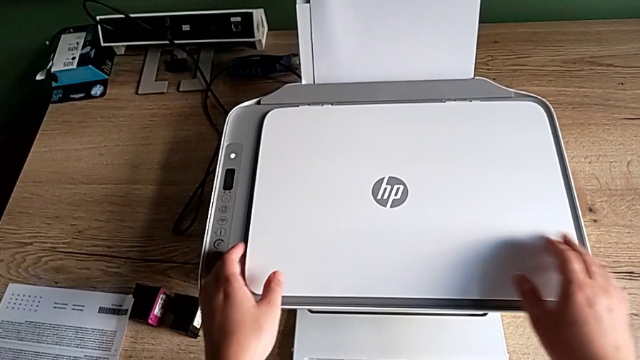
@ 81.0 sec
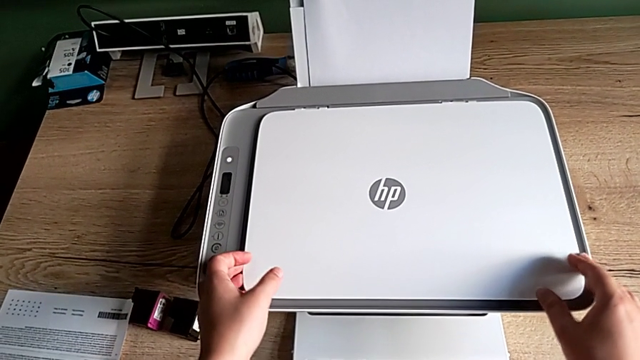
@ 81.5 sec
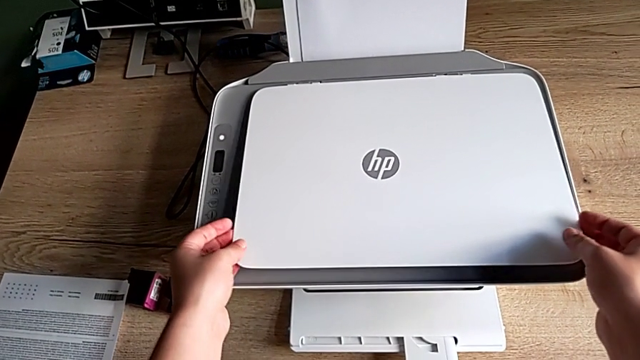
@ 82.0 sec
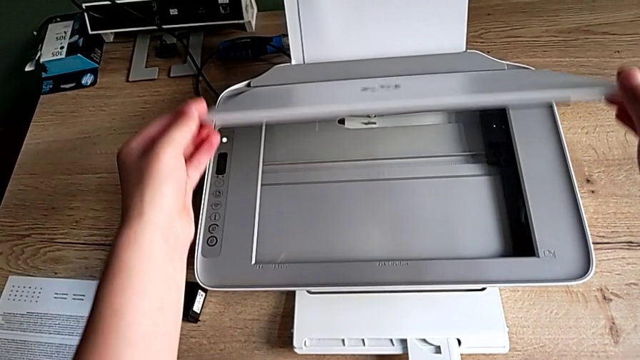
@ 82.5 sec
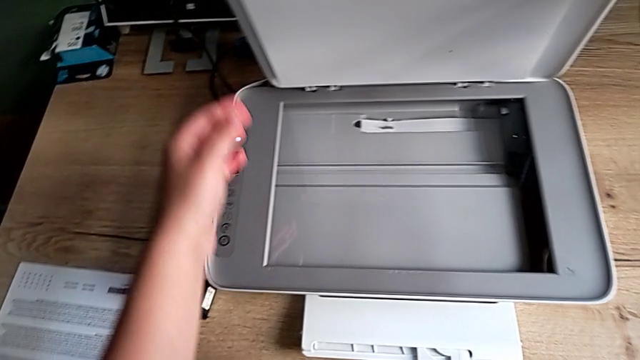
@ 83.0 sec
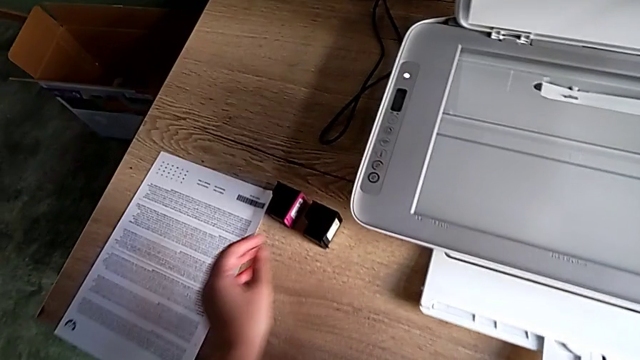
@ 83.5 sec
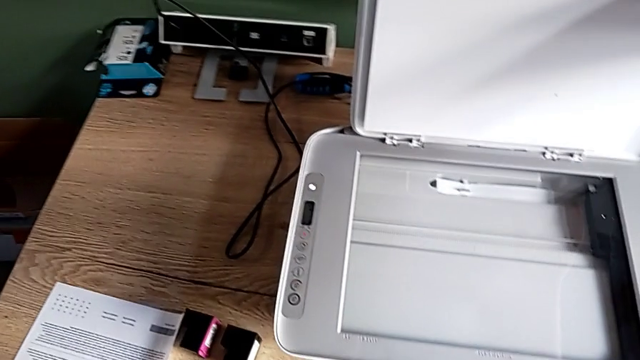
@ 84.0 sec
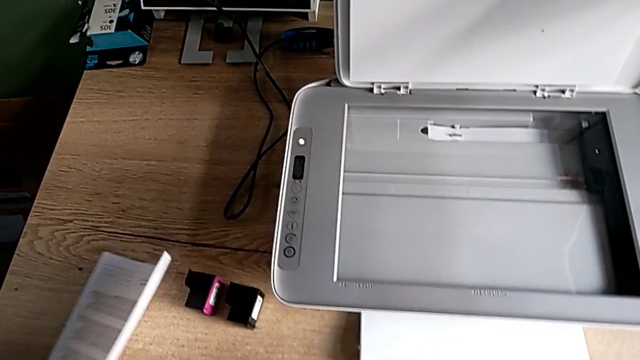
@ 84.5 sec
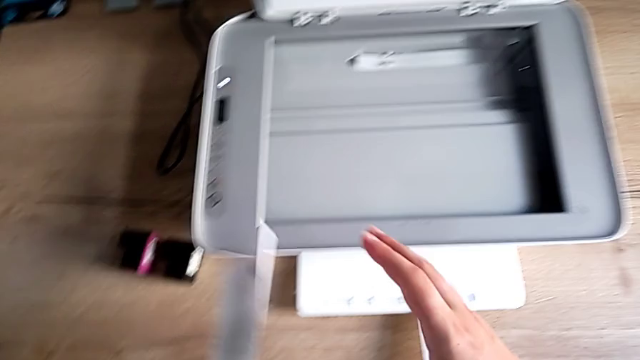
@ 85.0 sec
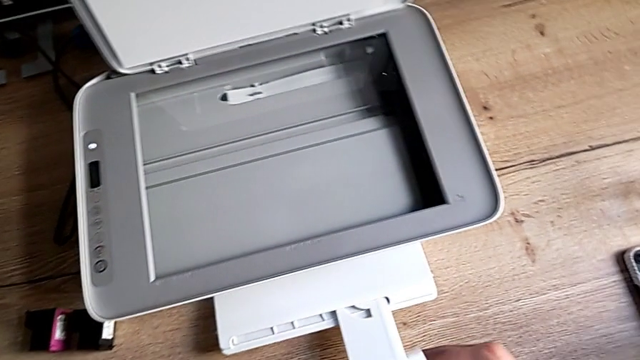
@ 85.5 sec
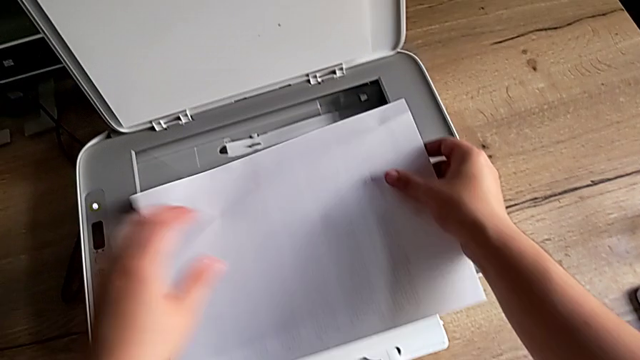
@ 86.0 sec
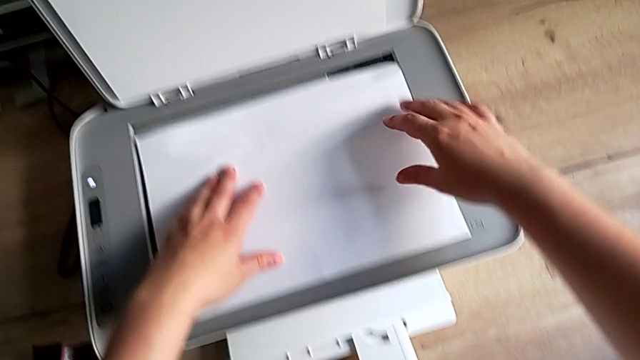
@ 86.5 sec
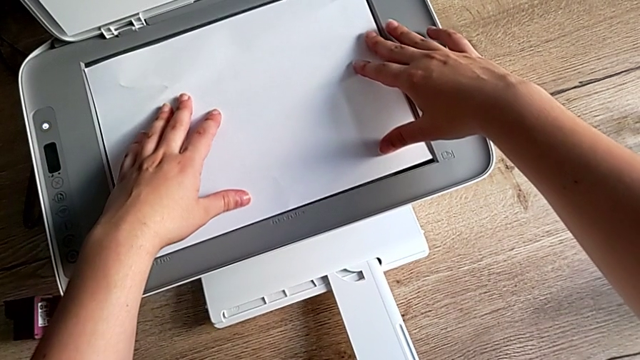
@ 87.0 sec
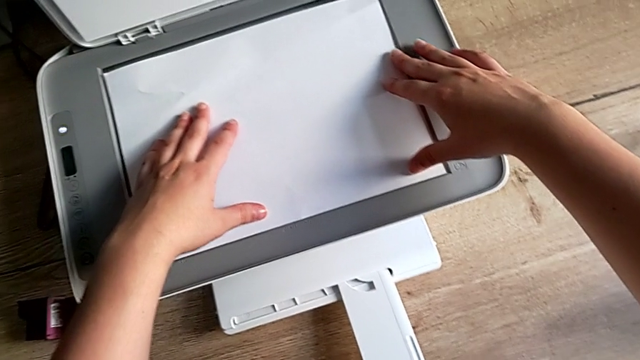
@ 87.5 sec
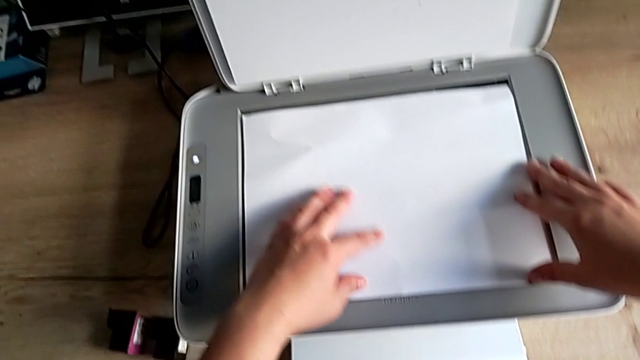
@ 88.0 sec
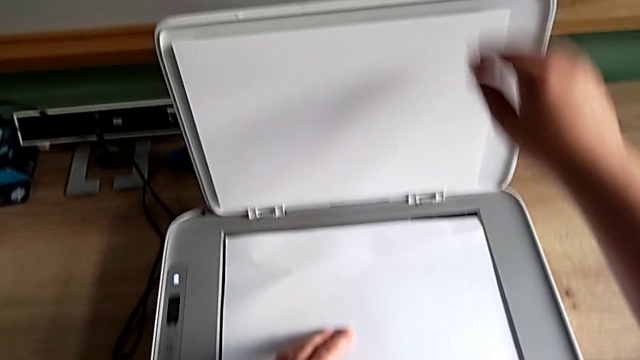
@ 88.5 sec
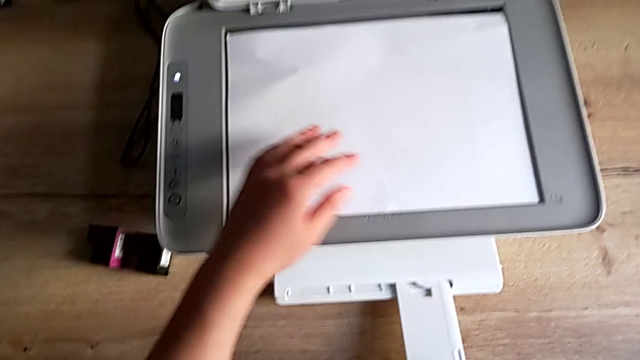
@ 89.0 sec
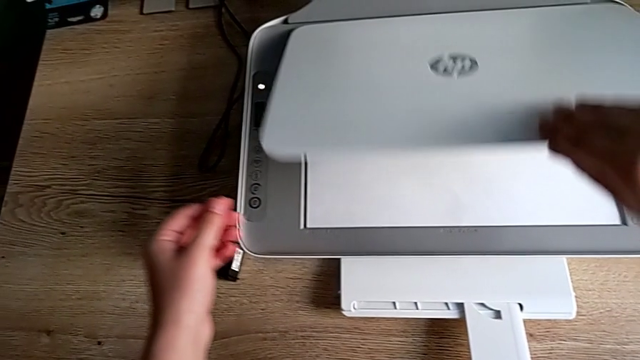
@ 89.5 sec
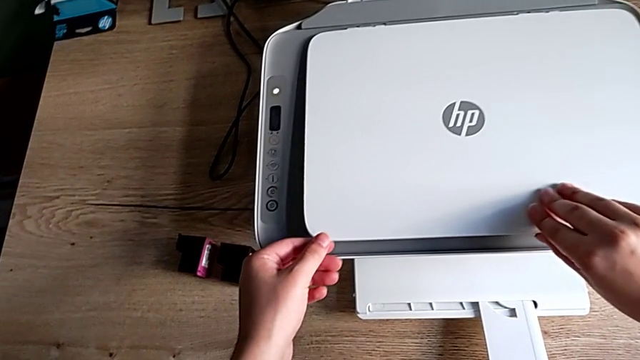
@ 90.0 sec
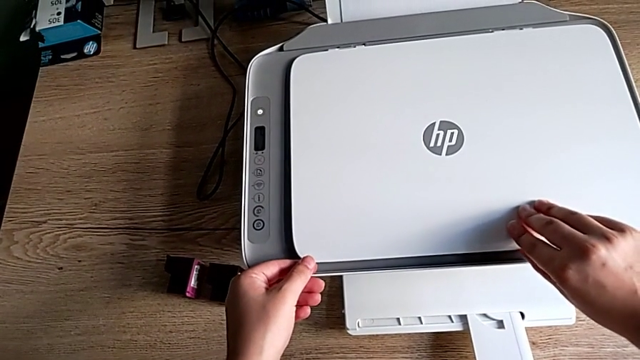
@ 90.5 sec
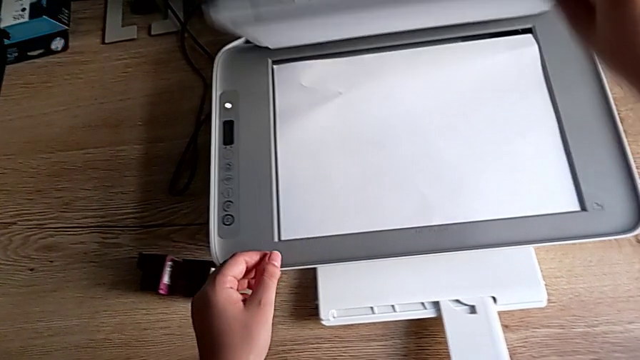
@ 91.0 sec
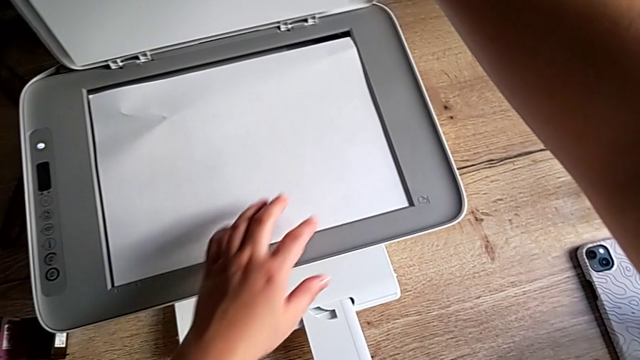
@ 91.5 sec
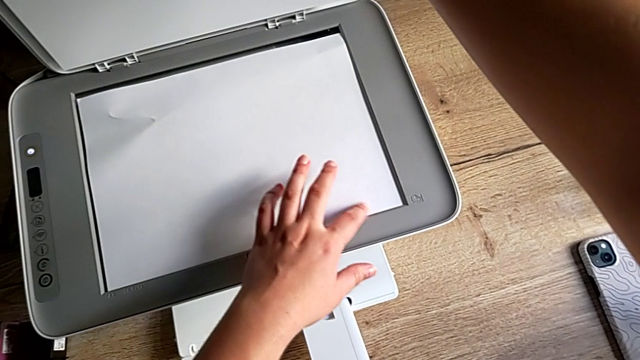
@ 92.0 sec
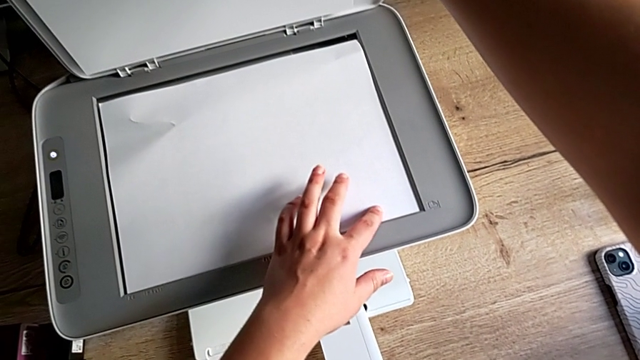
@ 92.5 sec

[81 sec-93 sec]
The camera wearer is copying something using the printer. They grab the copy gate, open it, grab the paper stack, lift it, place it, grab the copy gate, wrongly close it, open it and align the paper stack.

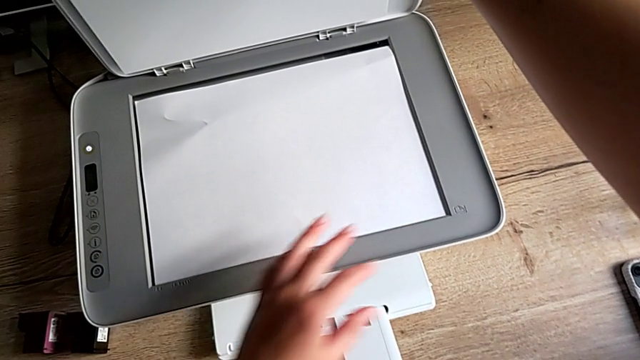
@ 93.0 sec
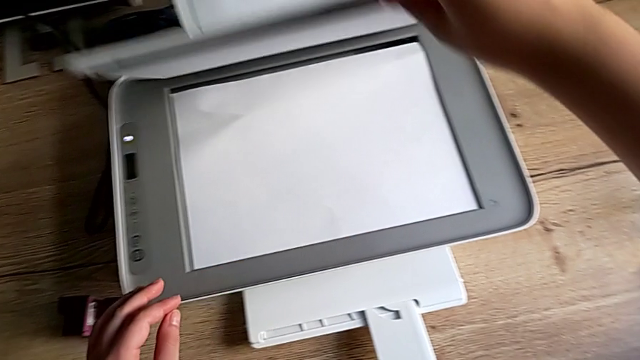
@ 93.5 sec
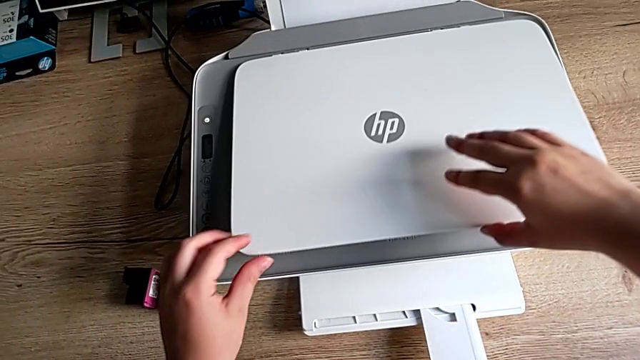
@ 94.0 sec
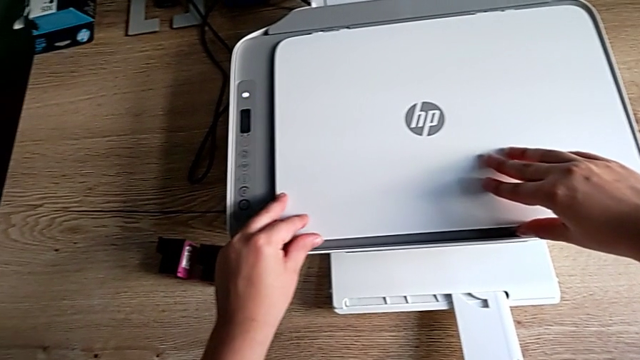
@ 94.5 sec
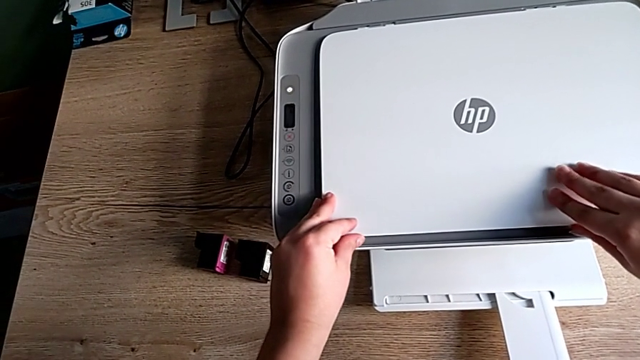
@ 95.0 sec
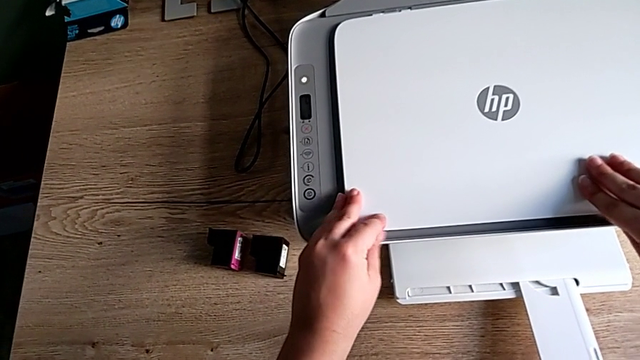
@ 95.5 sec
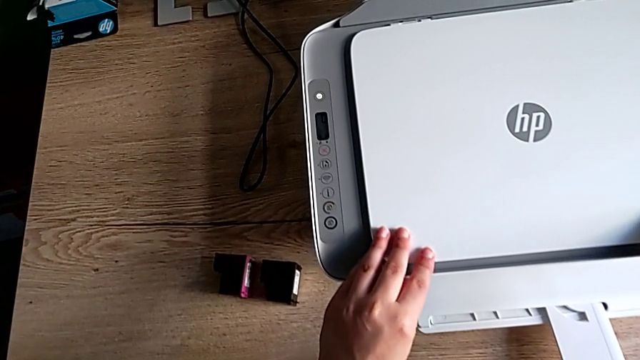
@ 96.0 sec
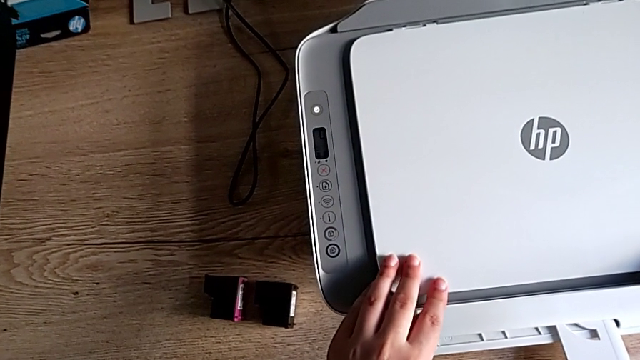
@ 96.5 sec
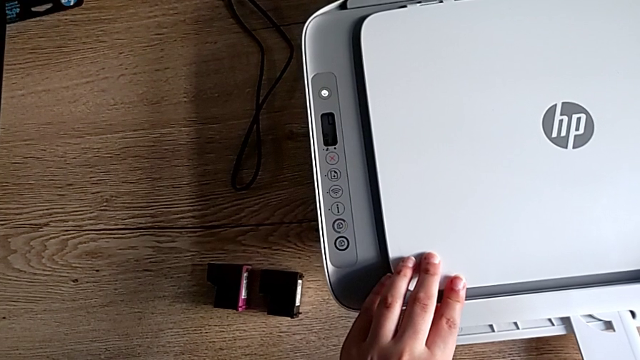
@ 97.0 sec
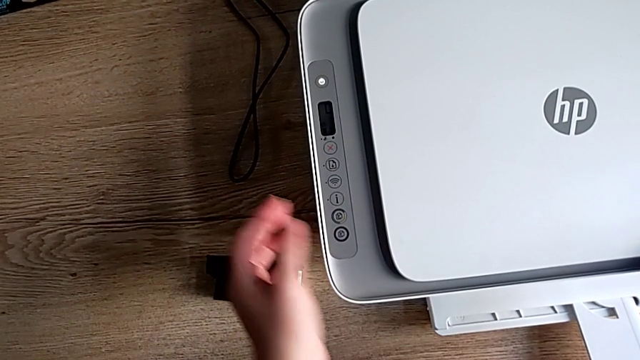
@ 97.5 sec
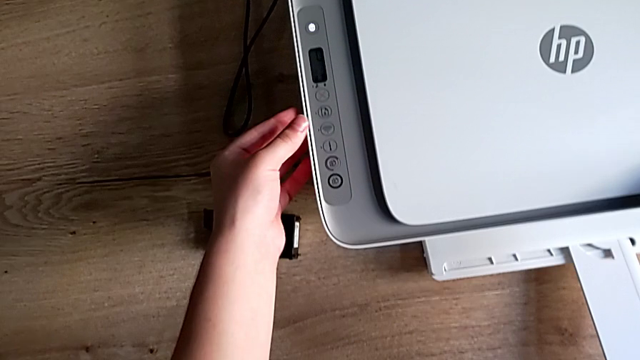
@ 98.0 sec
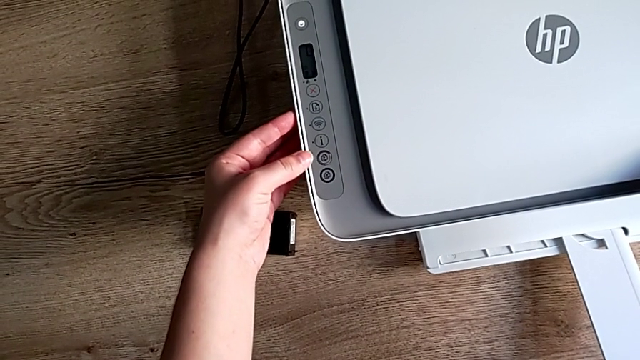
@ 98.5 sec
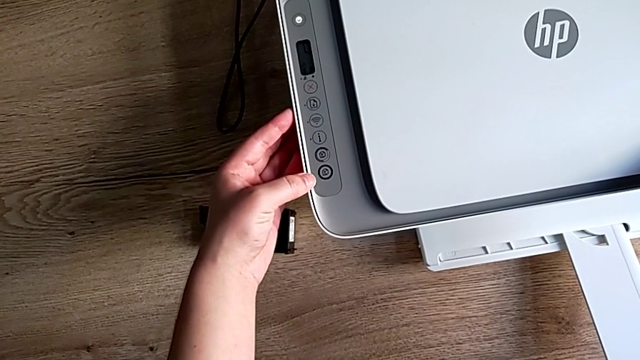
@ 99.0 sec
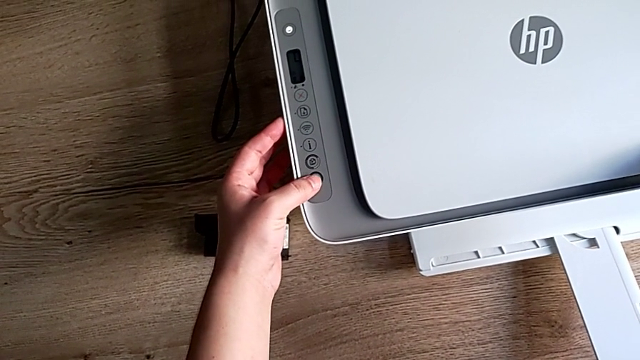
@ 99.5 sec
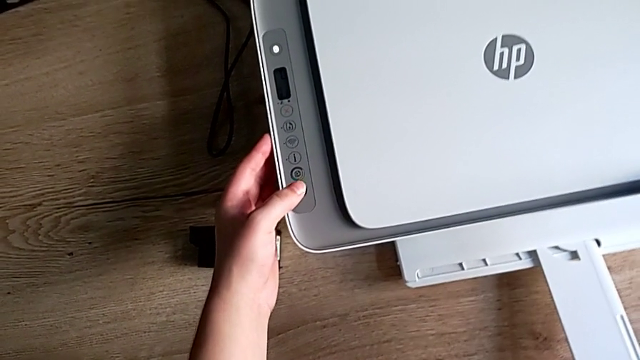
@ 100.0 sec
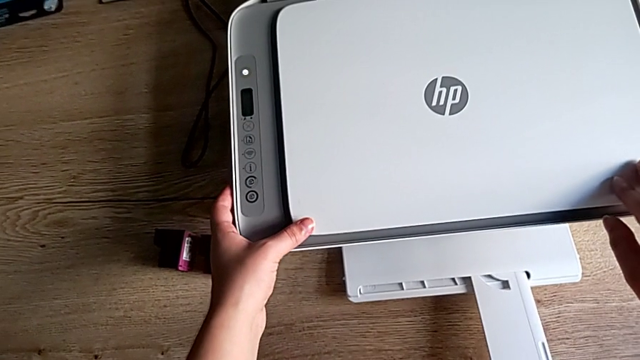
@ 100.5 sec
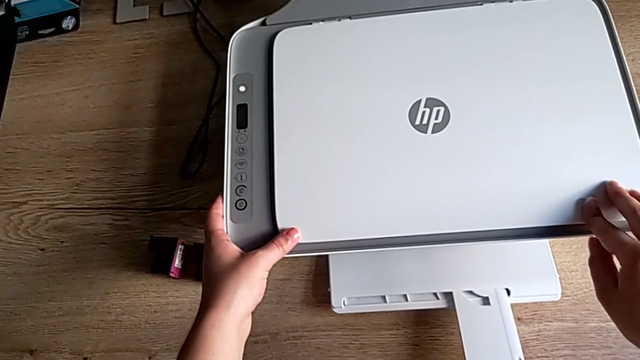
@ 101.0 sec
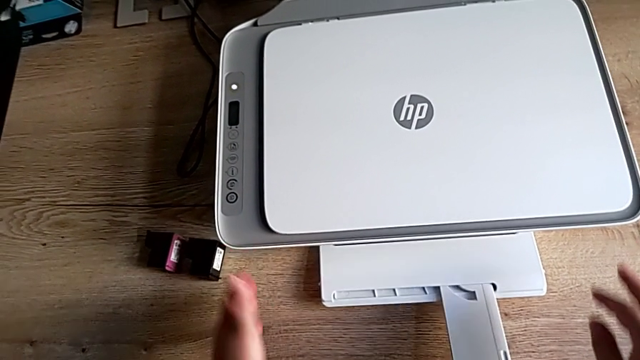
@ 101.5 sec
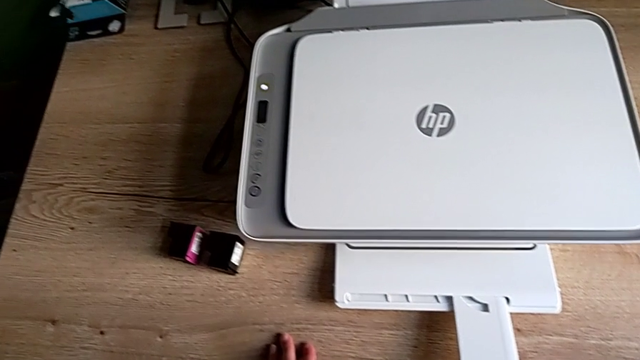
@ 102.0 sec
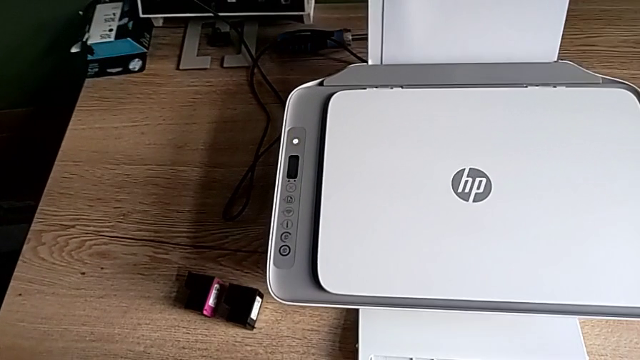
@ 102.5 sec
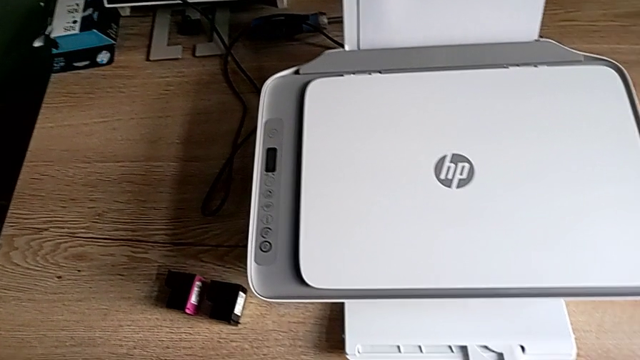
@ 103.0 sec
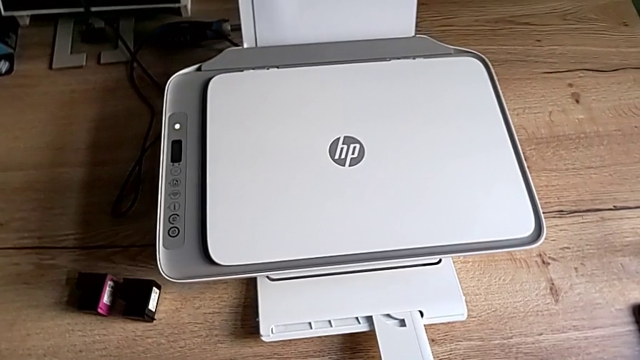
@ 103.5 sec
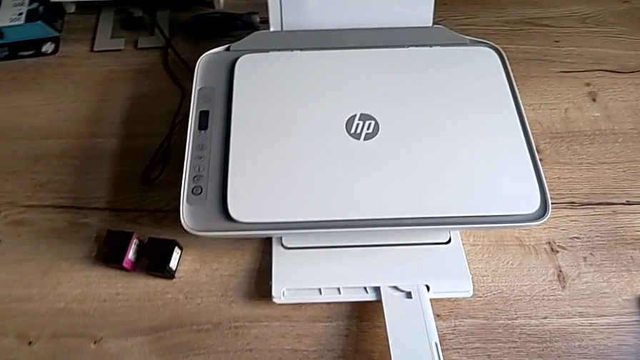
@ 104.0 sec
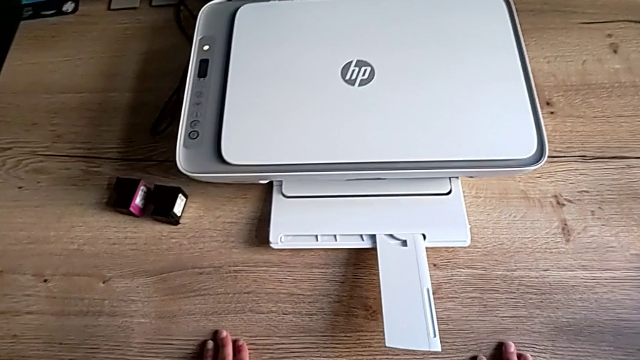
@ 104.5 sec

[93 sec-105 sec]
The camera wearer is copying something using the printer. They close the copy gate, touch the printer, click the copy button and touch the printer.
